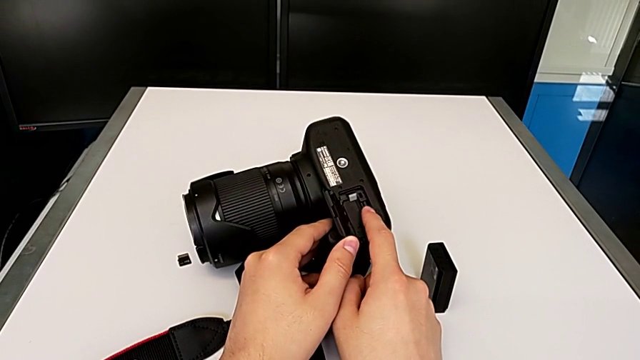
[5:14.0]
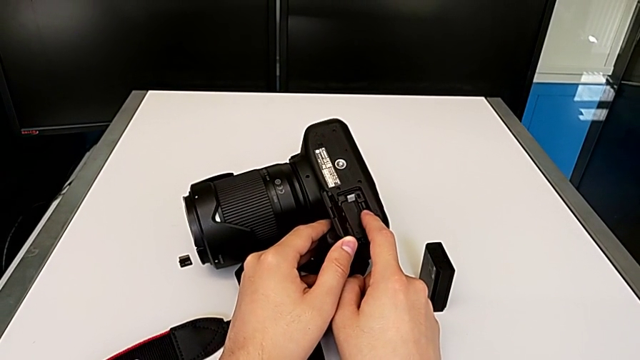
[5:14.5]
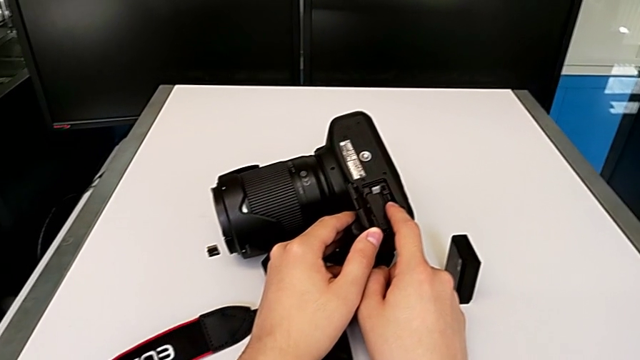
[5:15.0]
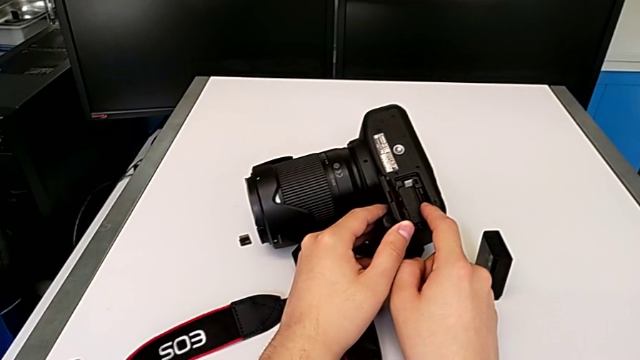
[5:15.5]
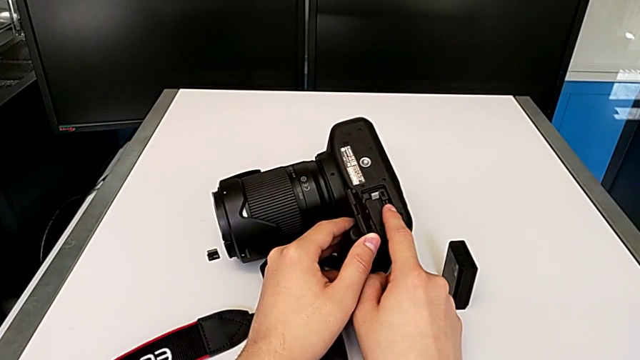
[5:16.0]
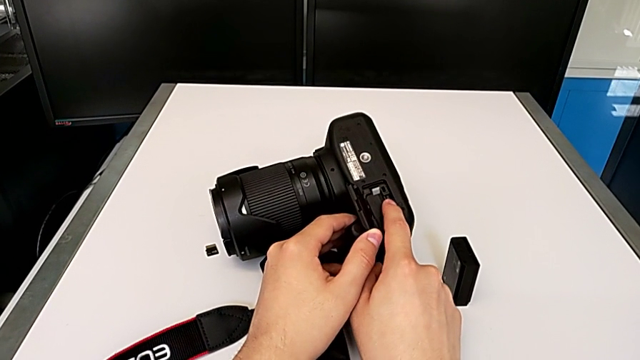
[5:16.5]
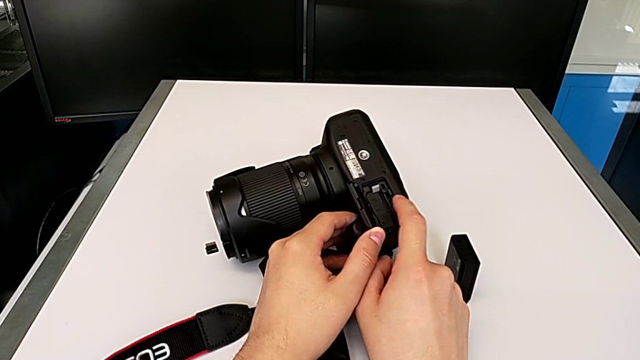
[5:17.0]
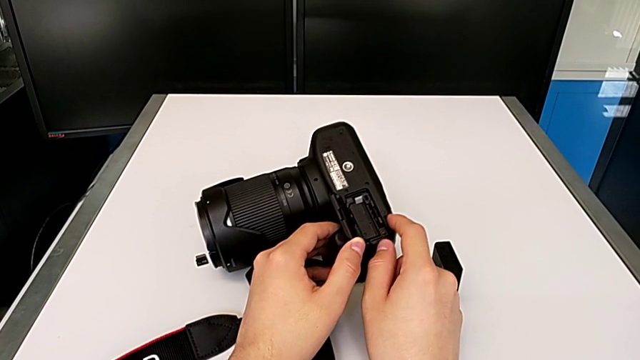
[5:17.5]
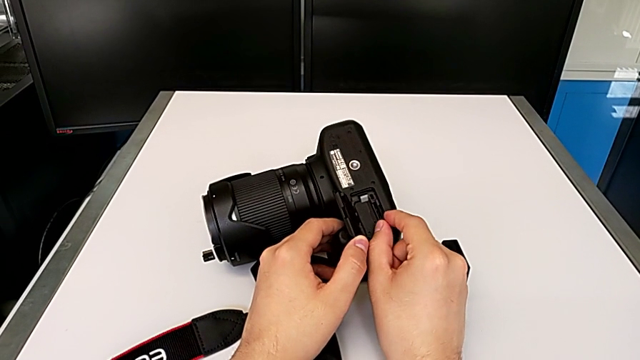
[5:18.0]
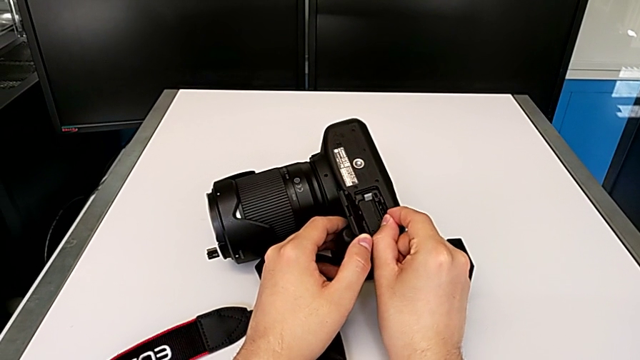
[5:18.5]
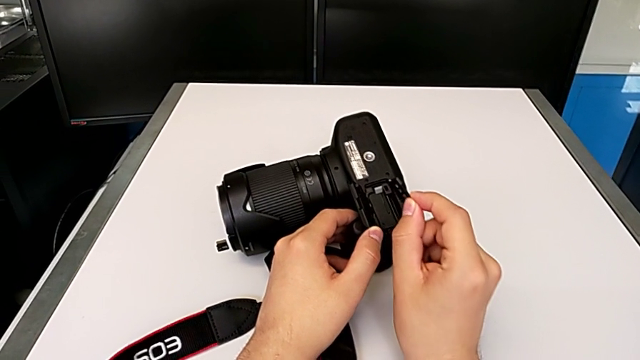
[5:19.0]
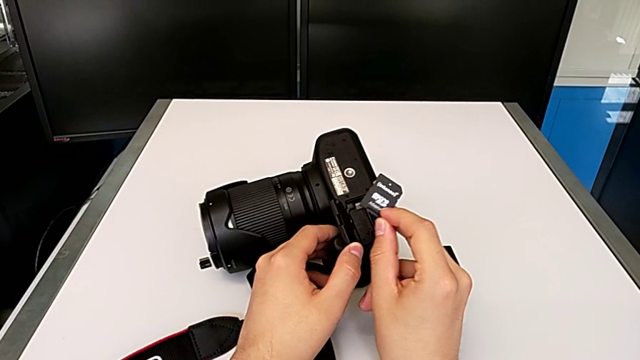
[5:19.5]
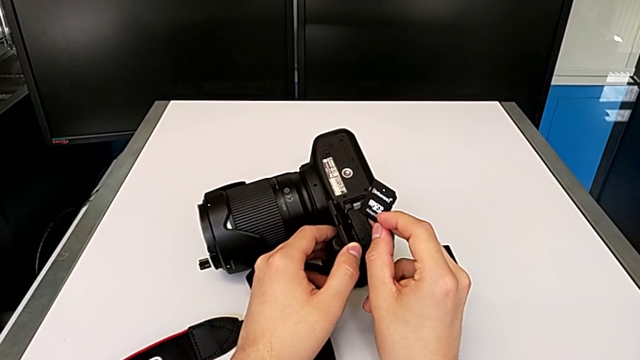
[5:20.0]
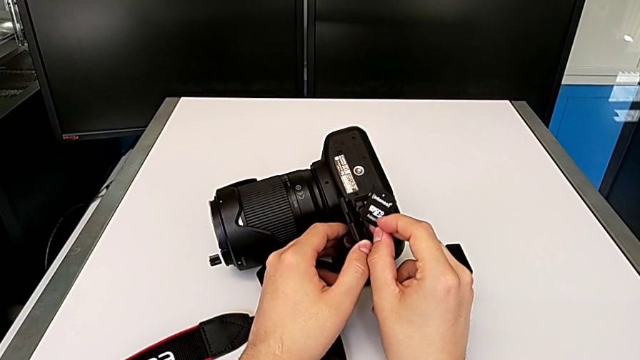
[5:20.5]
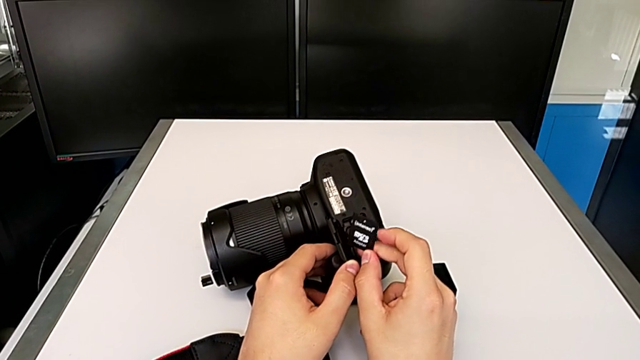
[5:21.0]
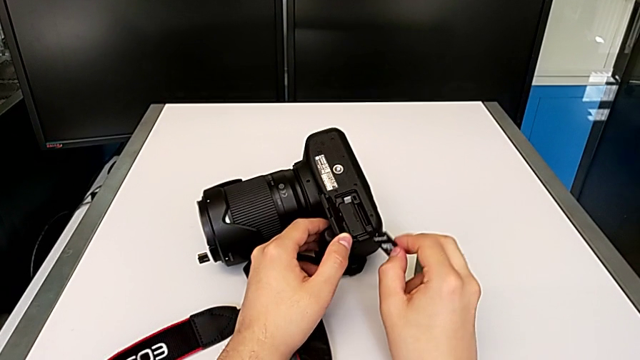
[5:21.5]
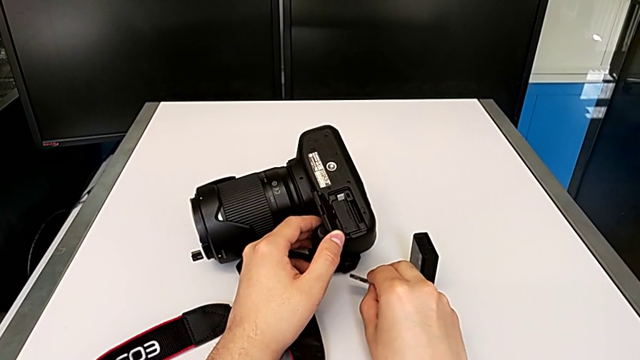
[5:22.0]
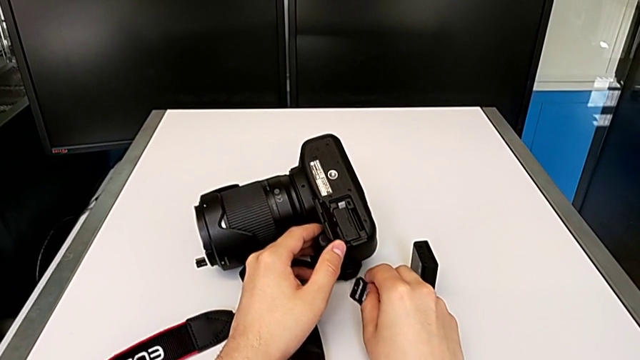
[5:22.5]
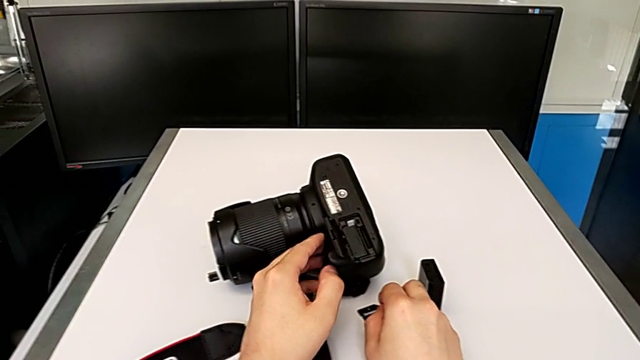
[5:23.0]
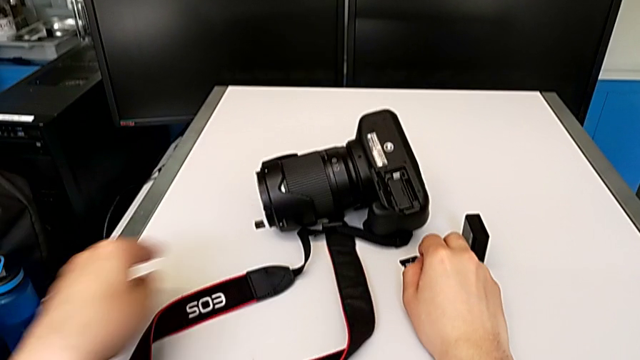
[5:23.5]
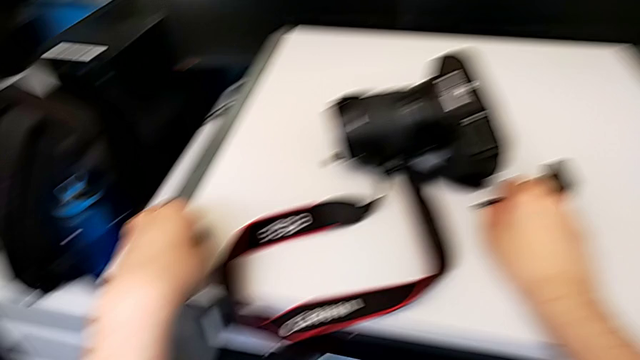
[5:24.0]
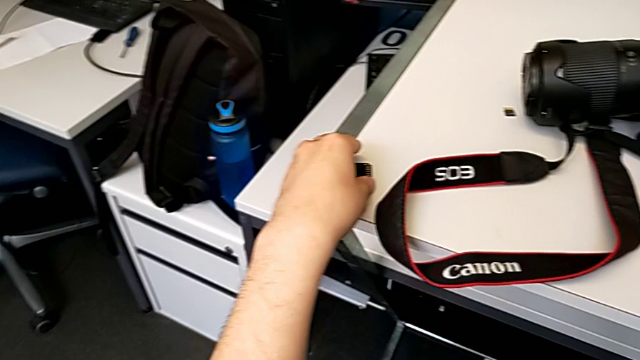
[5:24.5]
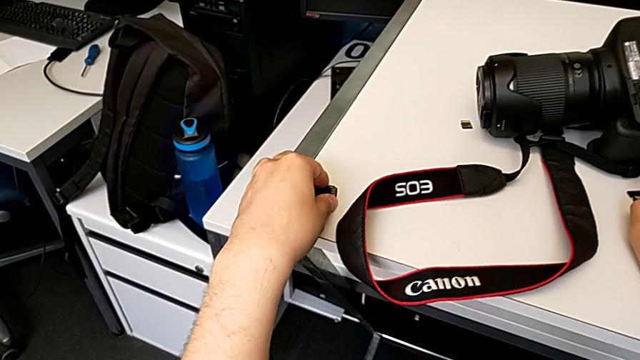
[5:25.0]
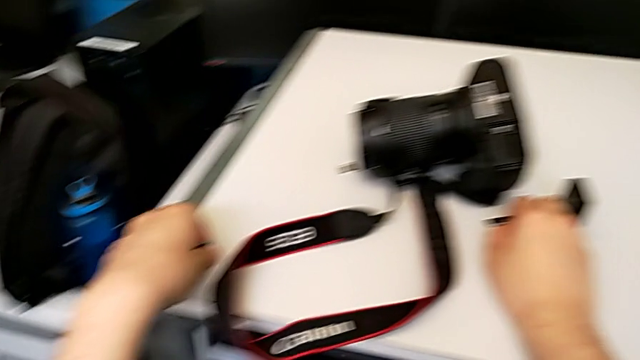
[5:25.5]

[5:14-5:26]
The camera wearer is exchanging their SD card for the DSLR camera's. They push the SD card, grab the old SD card, withdraw it, place it and grab the new SD card.

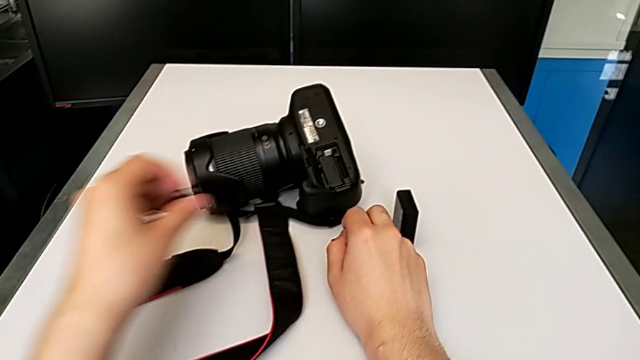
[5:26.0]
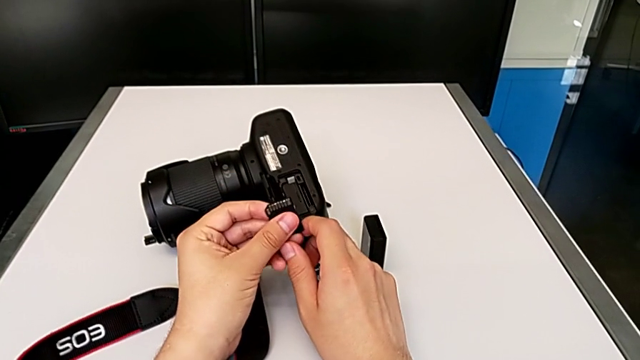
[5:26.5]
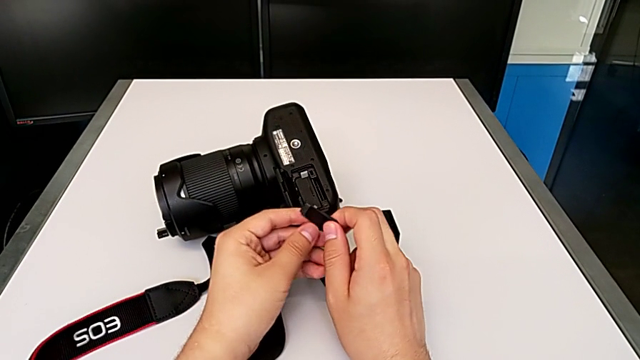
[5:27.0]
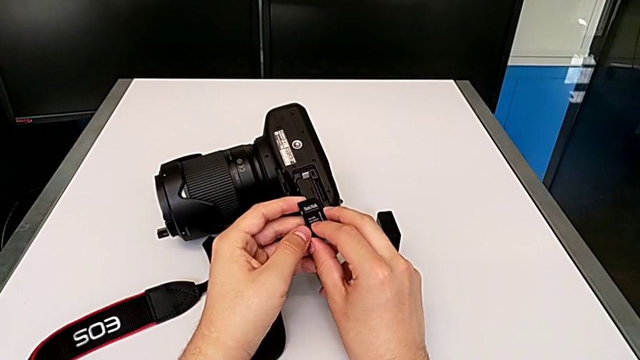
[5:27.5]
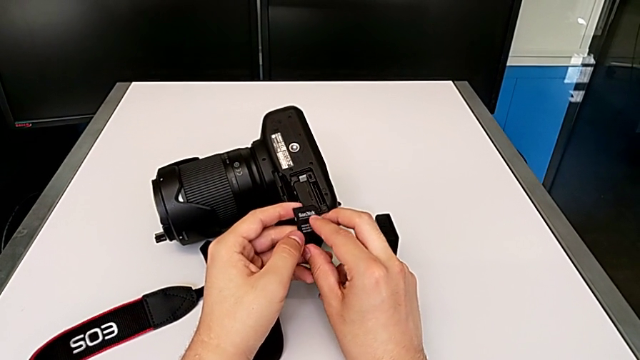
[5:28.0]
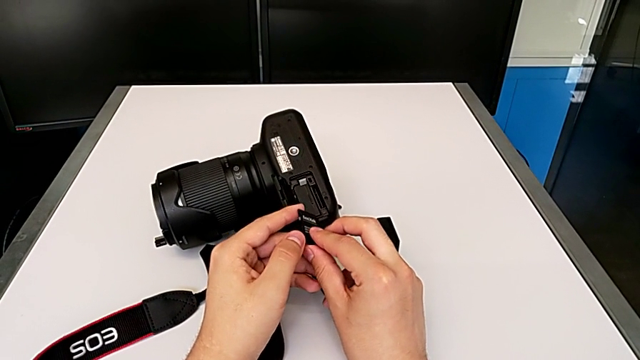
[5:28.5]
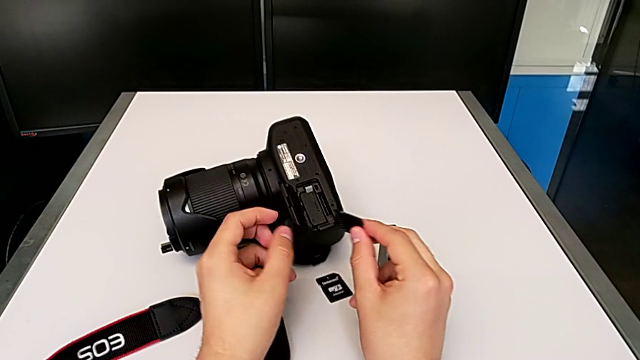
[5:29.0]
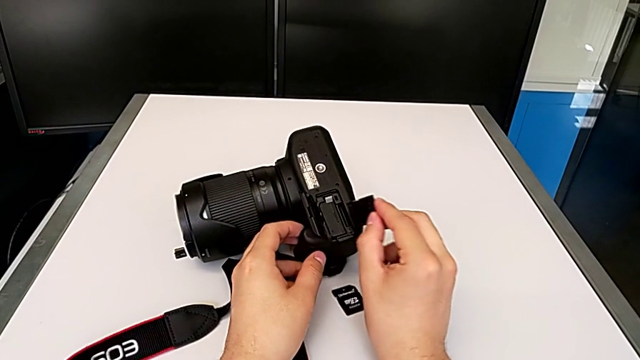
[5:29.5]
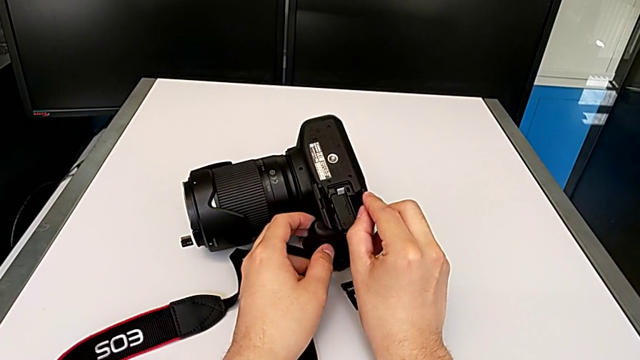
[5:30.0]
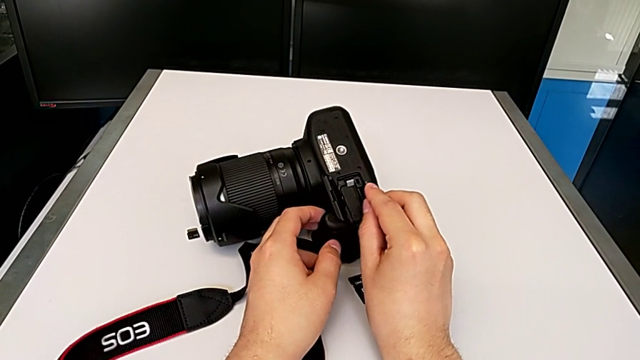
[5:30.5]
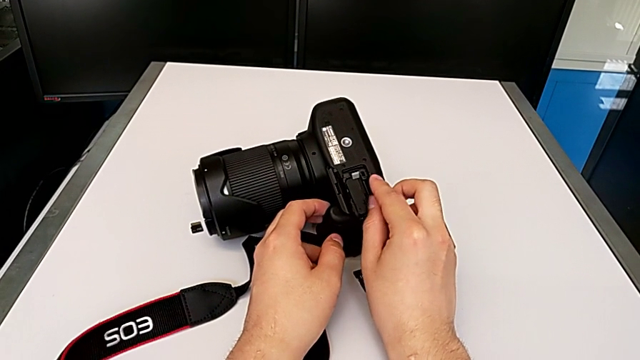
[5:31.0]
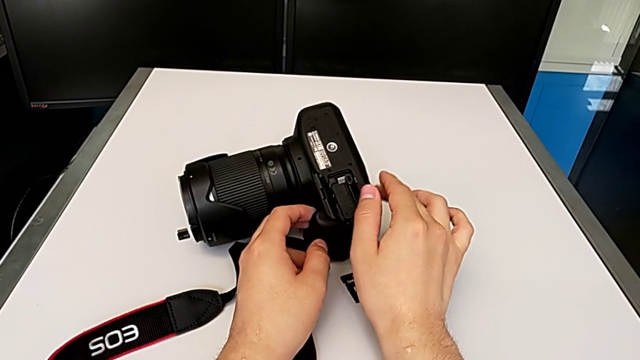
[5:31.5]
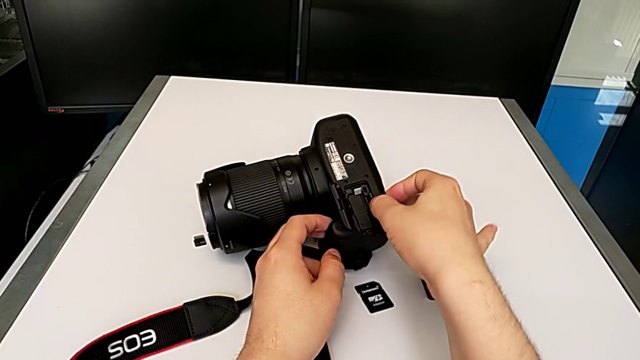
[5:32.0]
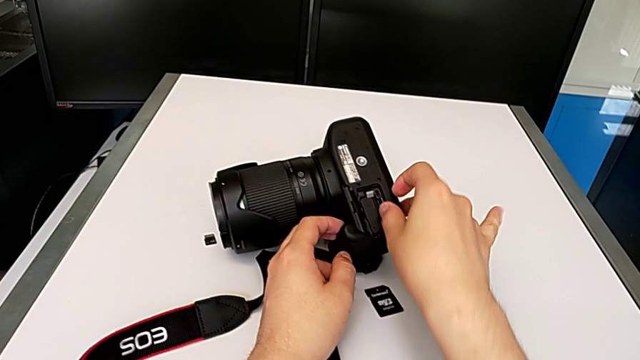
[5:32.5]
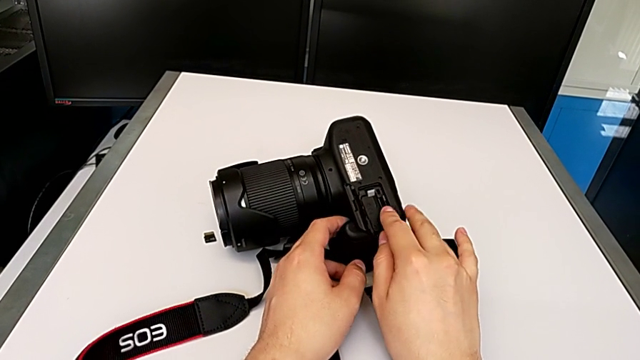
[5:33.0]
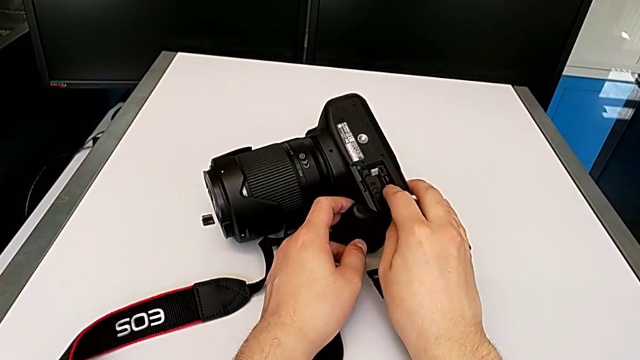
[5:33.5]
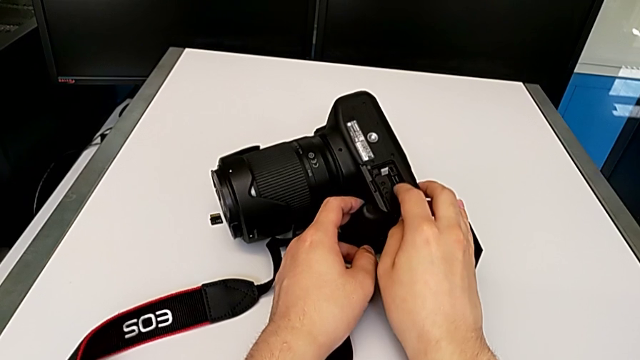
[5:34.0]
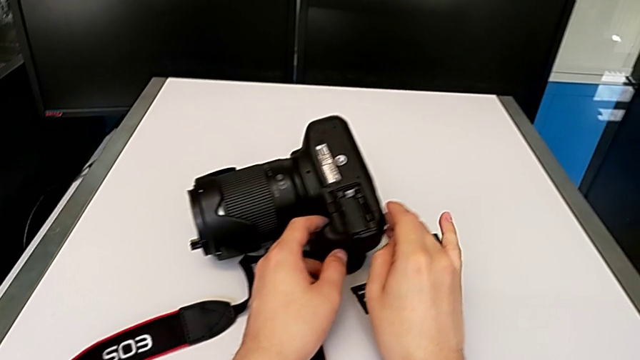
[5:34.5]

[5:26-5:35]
The camera wearer is exchanging their SD card for the DSLR camera's. They rotate the new SD card, place it and push it.
